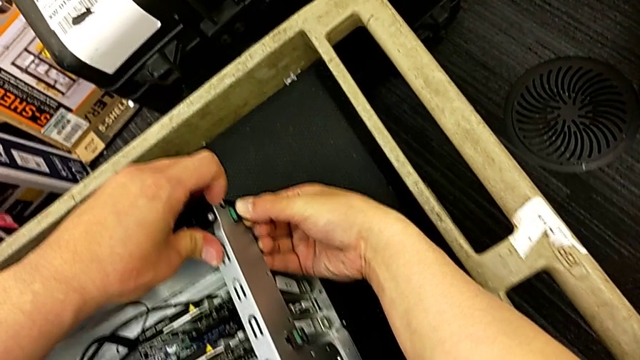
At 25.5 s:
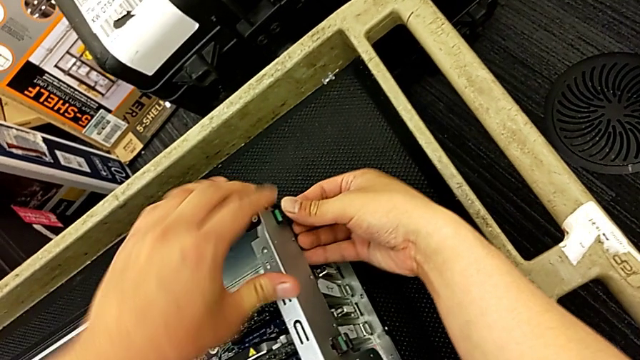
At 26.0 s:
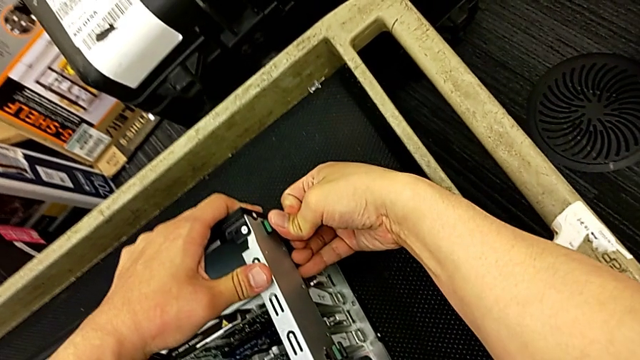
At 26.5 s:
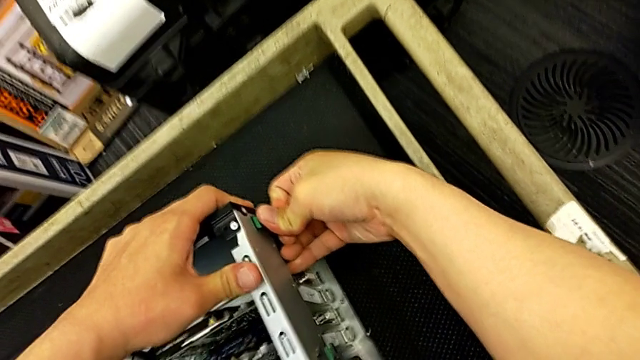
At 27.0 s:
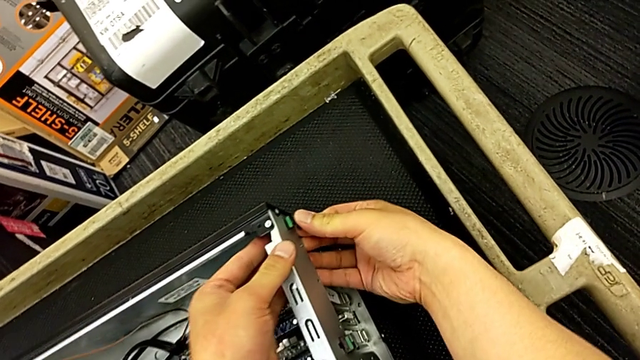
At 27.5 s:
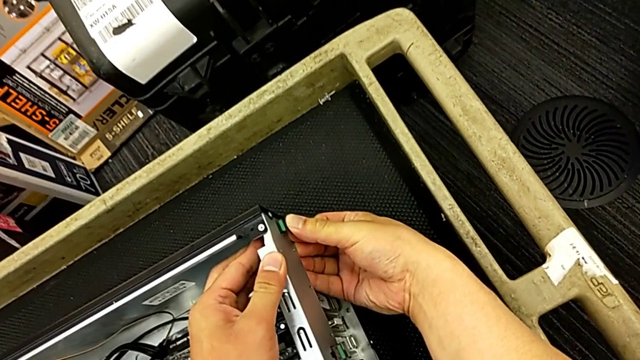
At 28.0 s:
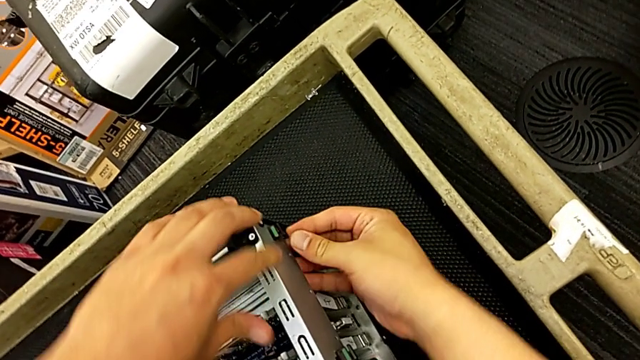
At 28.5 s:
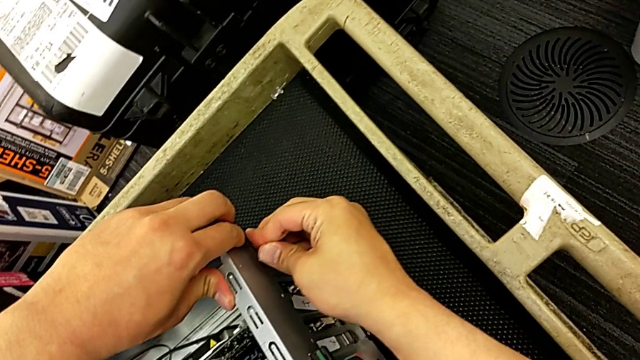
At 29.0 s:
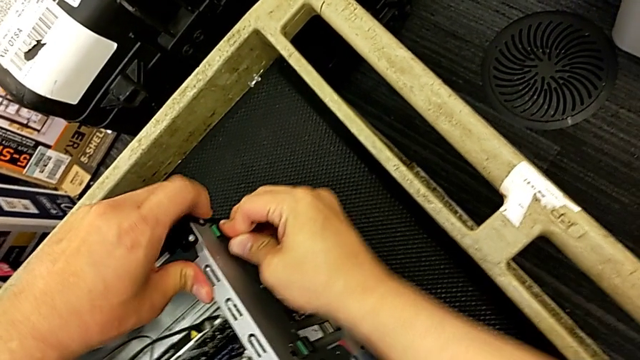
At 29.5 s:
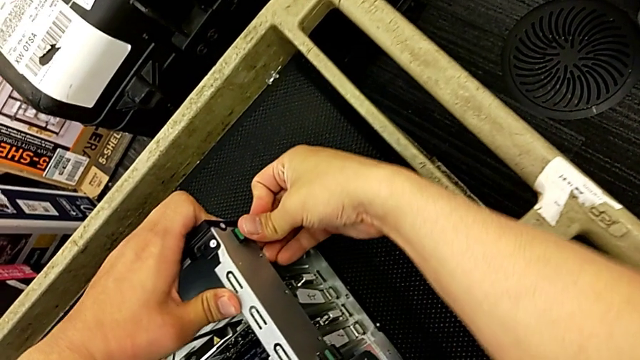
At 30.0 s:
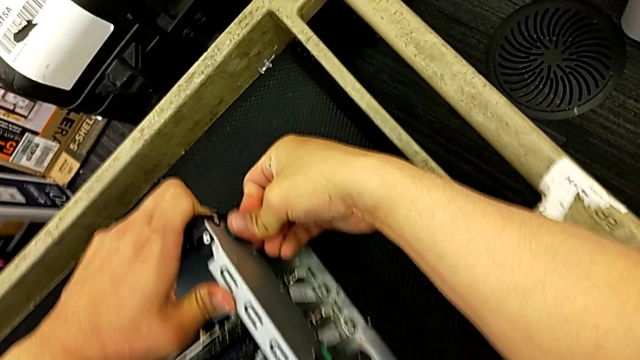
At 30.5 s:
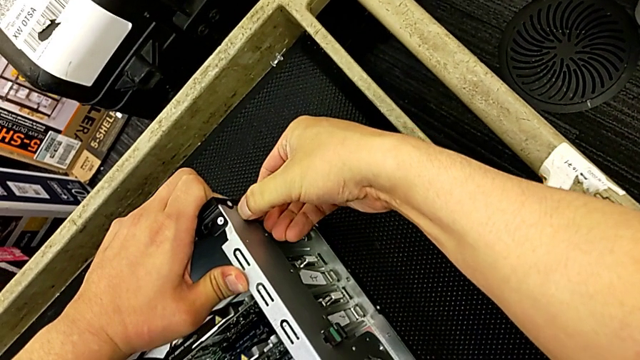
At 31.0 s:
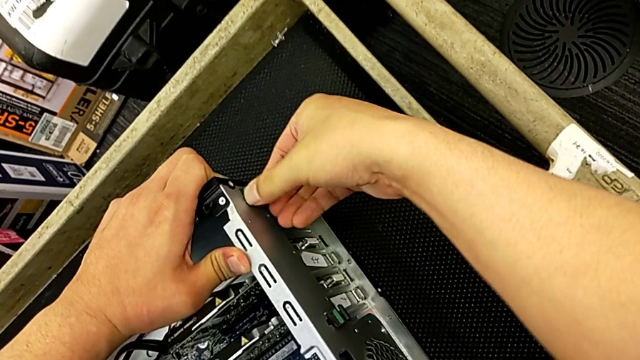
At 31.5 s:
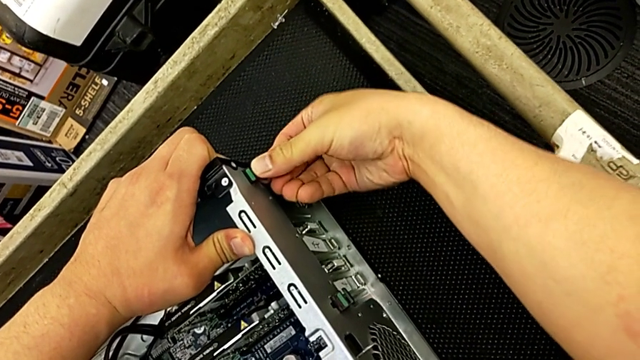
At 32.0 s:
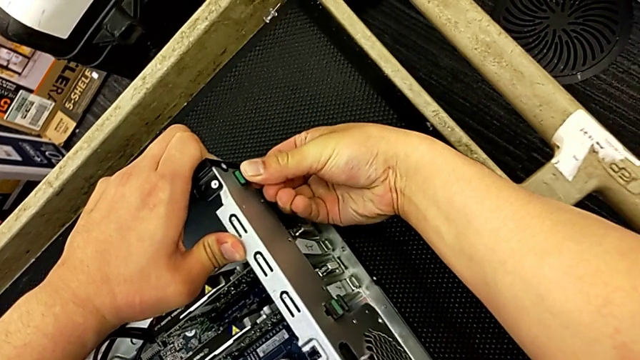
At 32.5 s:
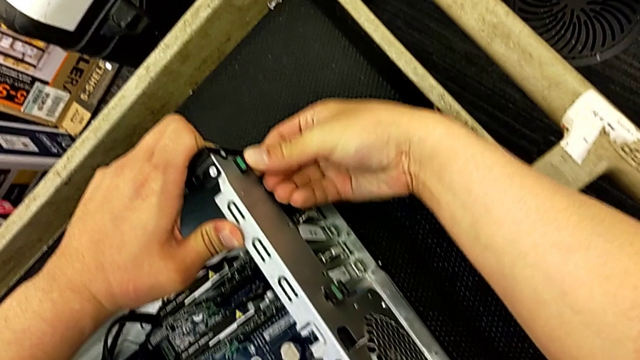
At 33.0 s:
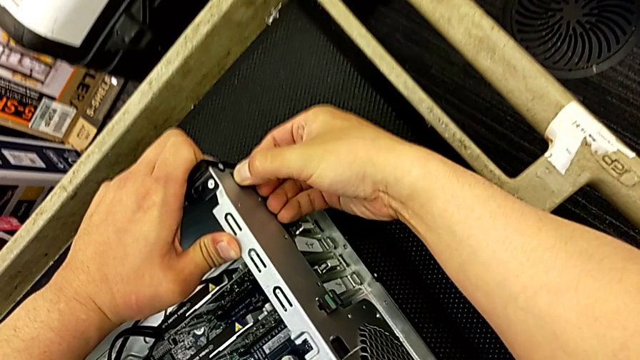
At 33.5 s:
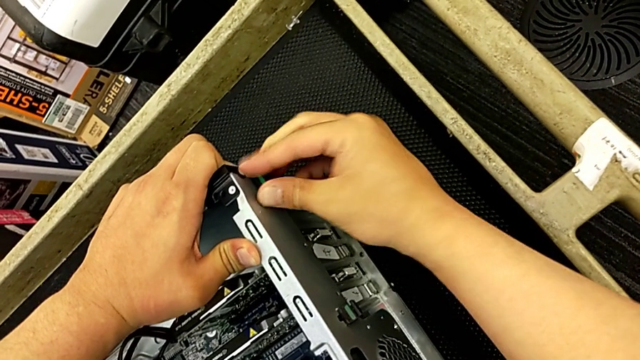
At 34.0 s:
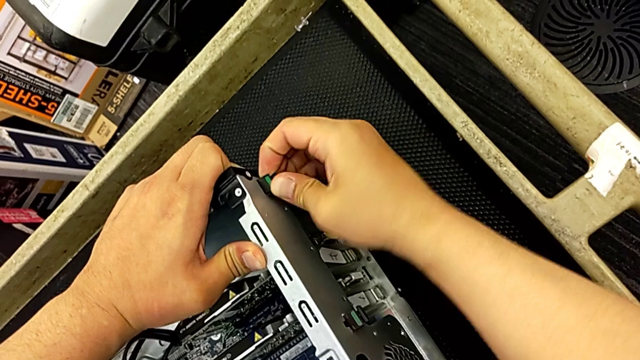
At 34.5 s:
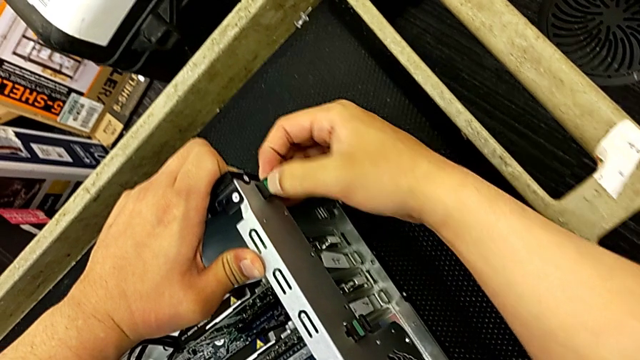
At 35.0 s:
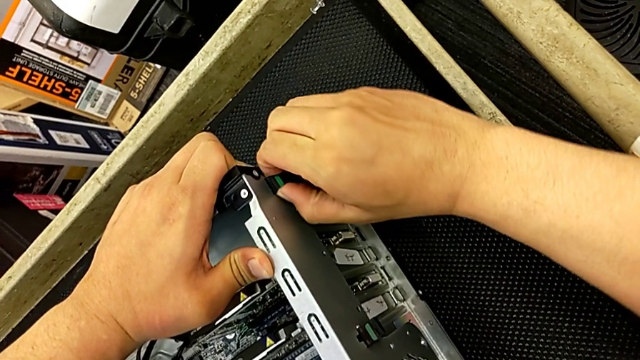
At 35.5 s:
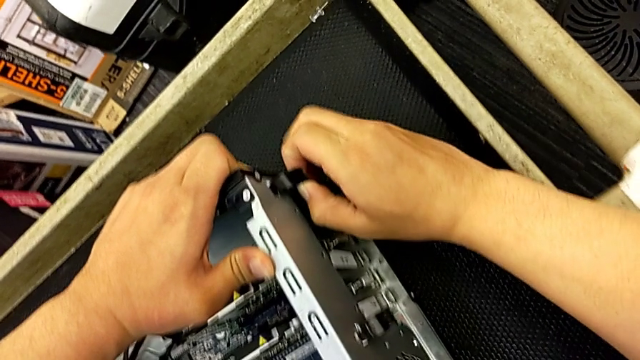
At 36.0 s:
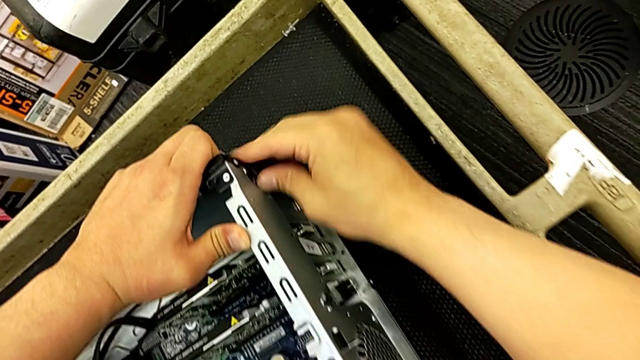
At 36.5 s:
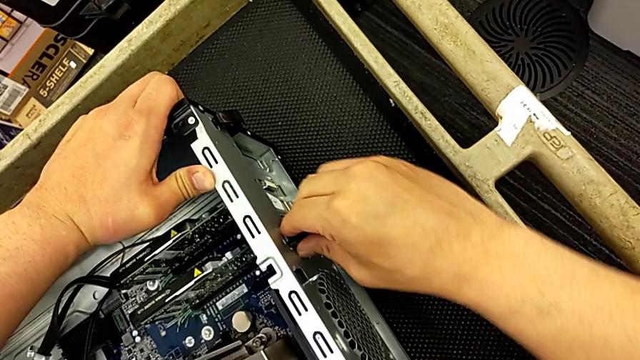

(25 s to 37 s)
The camera wearer is changing the graphics cards. They keep unlocking the second computer tab and inspect the first computer tab.

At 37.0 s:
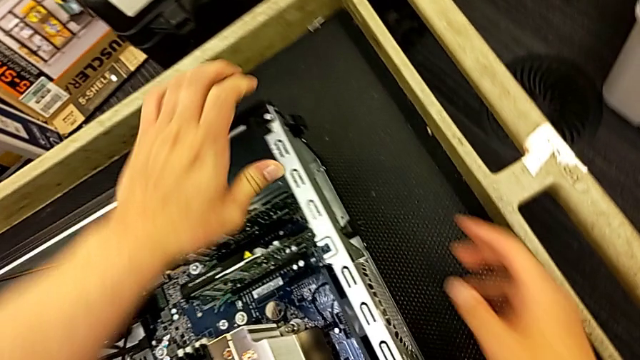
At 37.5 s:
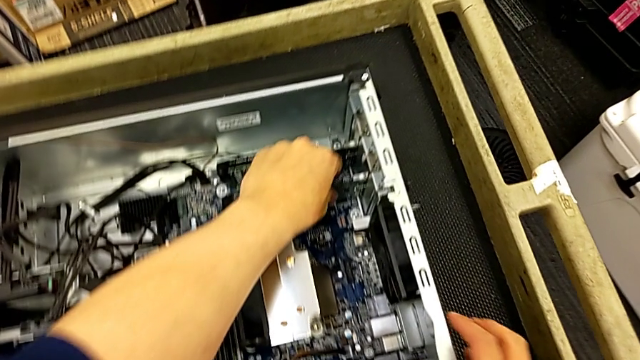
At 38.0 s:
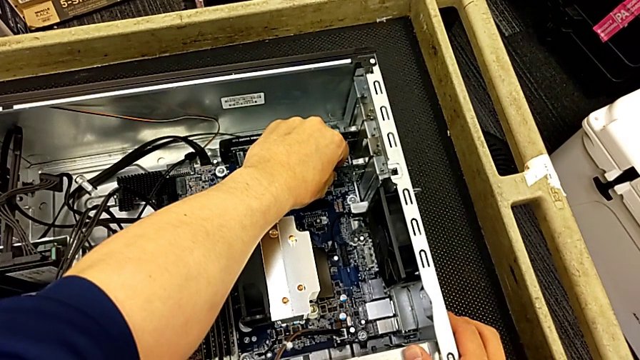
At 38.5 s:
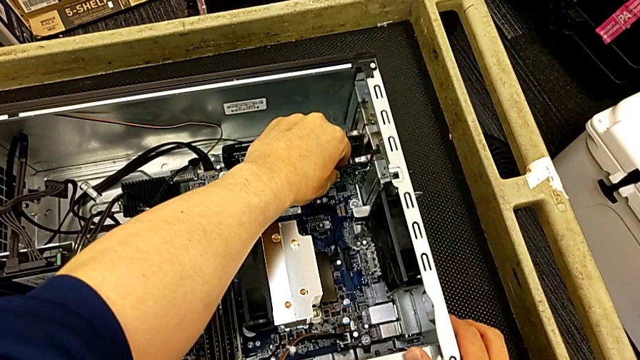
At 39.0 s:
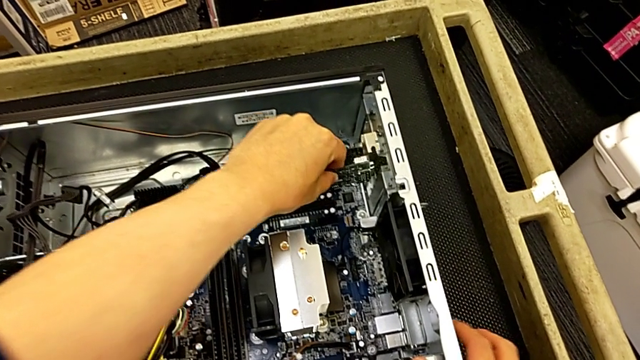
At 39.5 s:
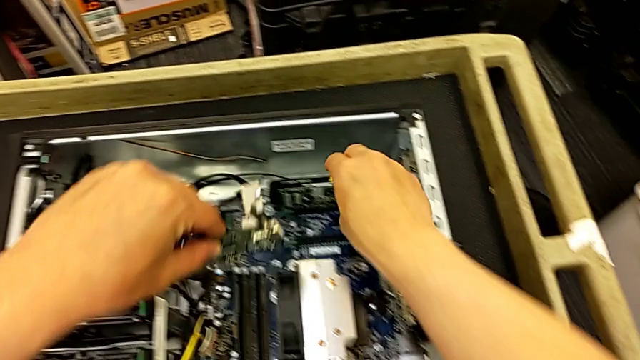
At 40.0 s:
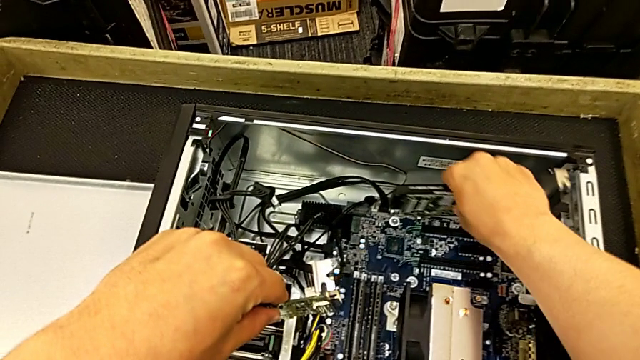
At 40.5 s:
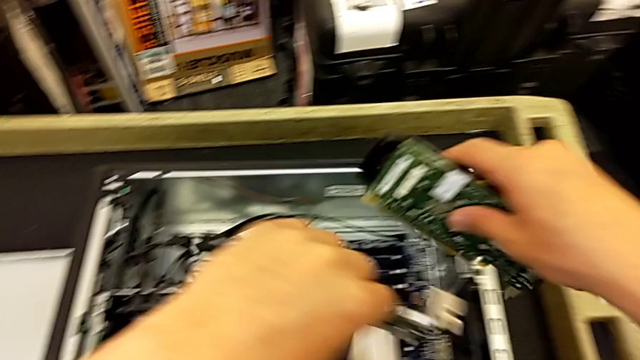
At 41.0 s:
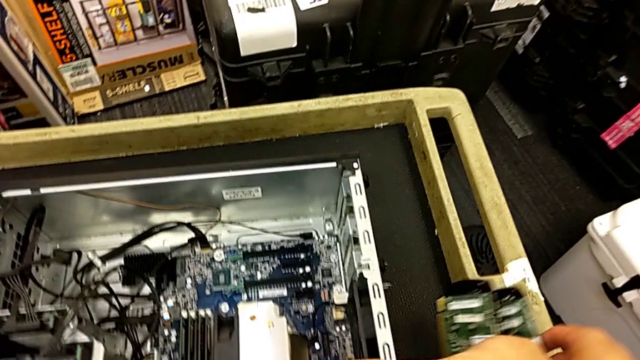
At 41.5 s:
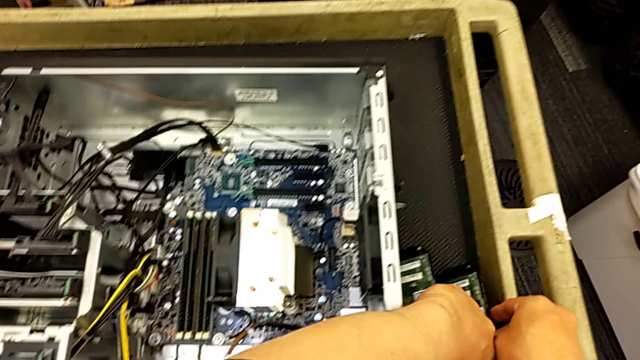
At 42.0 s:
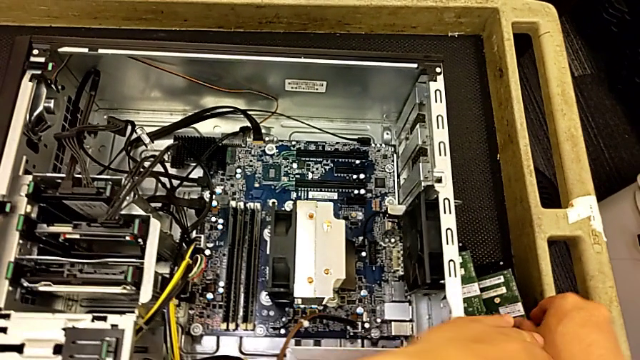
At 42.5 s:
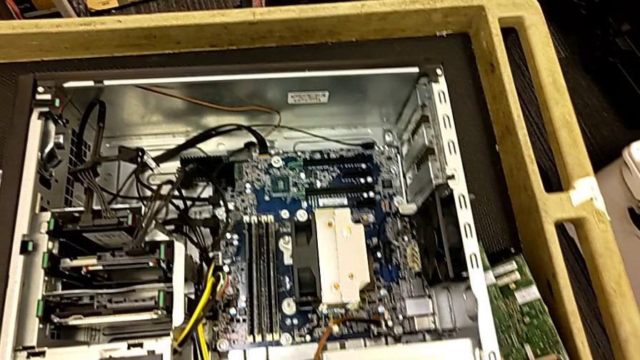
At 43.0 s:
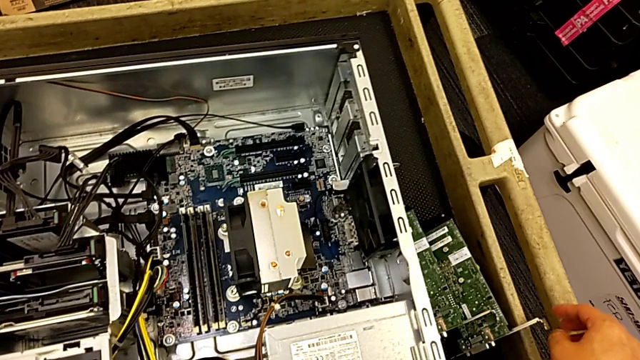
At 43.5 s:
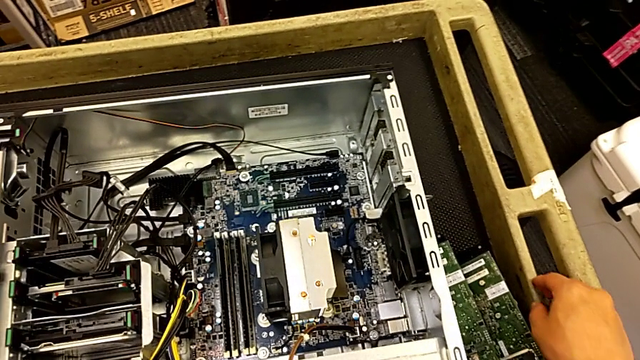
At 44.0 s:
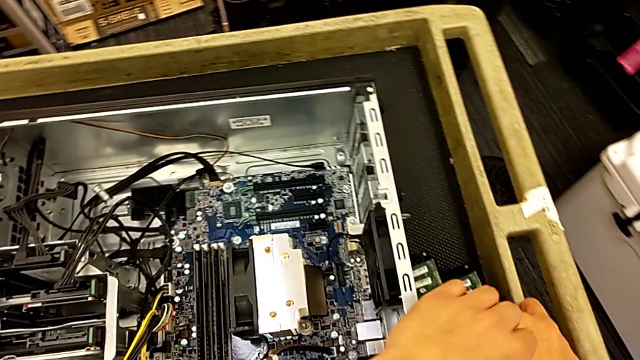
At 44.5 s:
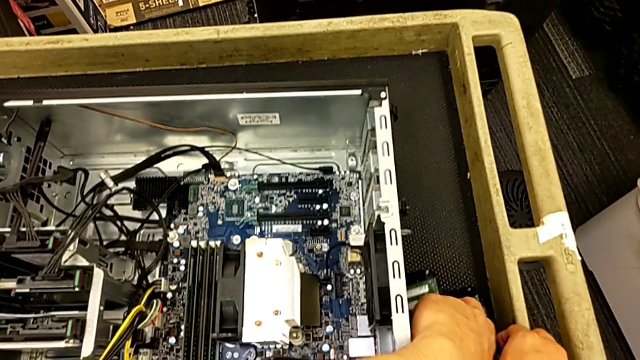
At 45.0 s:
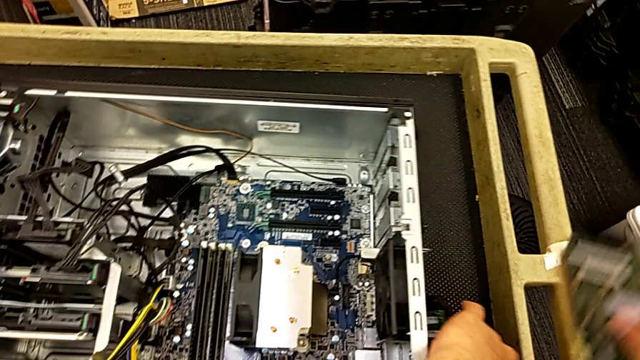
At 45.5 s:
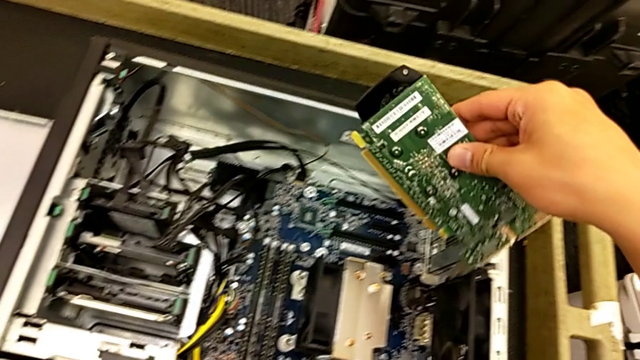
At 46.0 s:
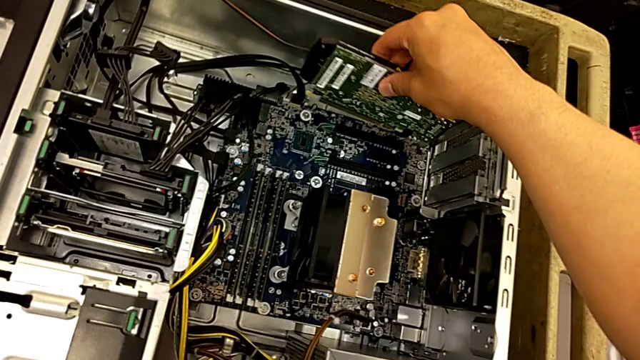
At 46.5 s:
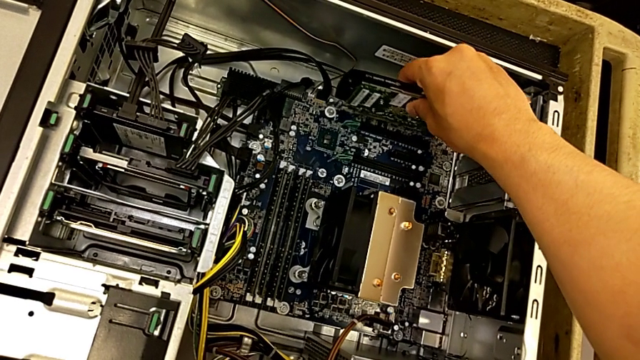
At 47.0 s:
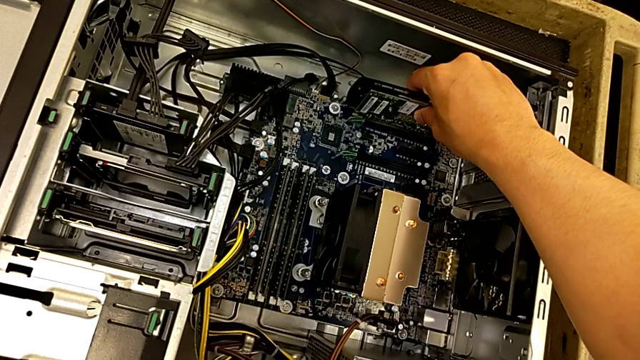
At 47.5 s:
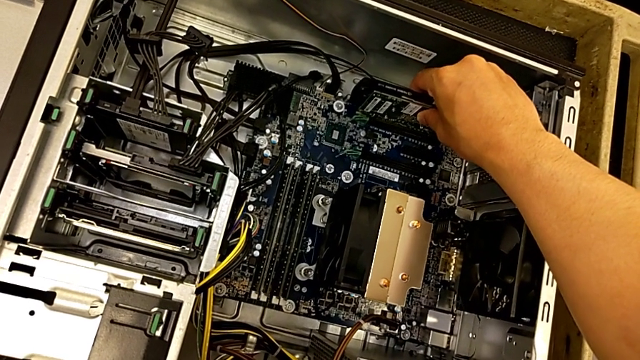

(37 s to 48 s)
The camera wearer is changing the graphics cards. They pull the first graphic card, pull the second graphic card, place the graphic card, lift the first graphic card and begin to insert it.
